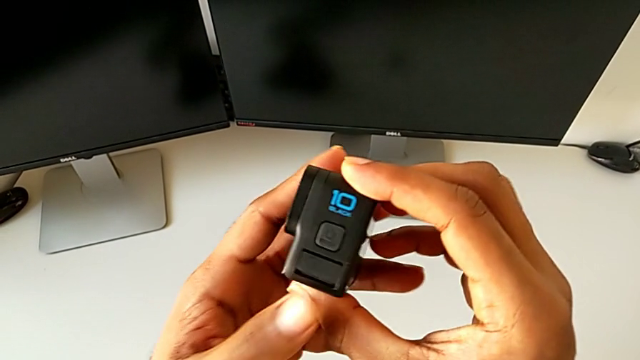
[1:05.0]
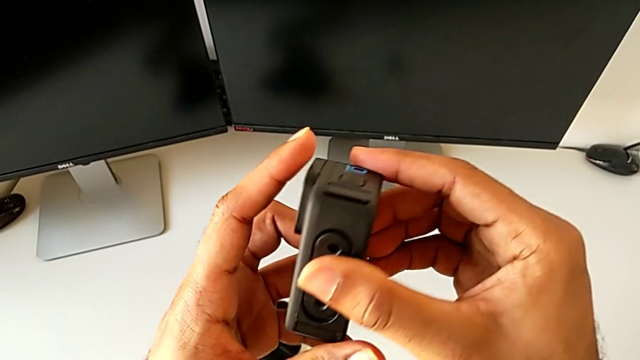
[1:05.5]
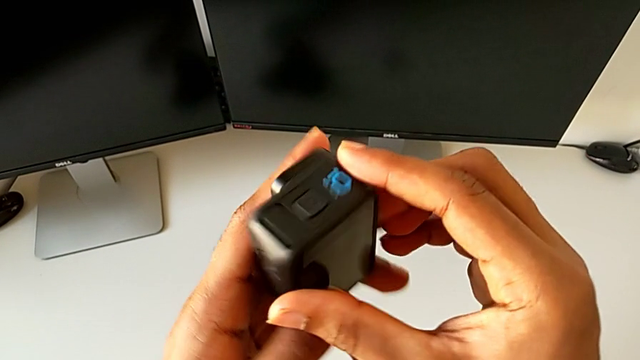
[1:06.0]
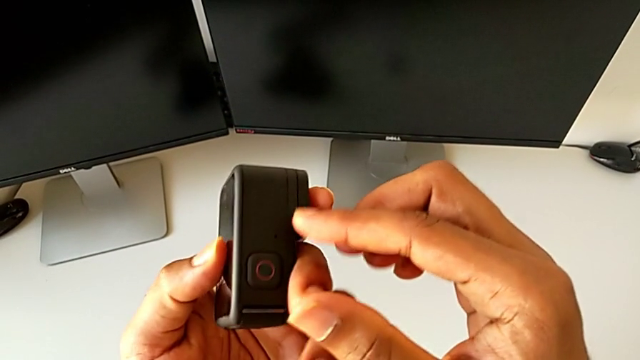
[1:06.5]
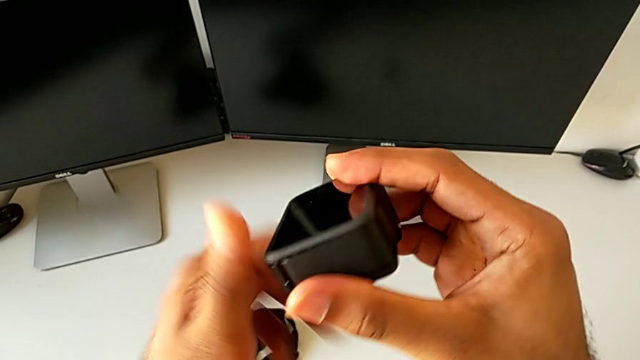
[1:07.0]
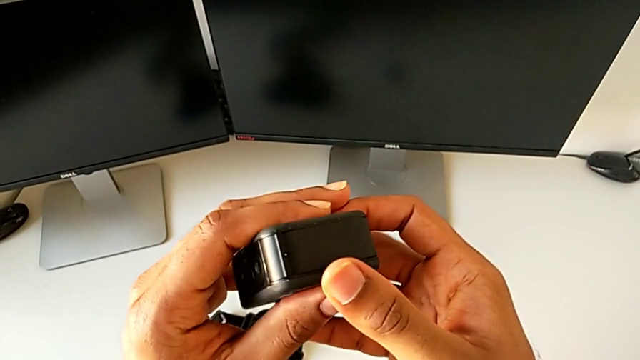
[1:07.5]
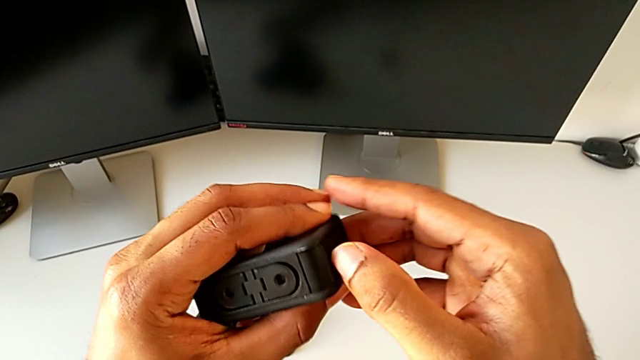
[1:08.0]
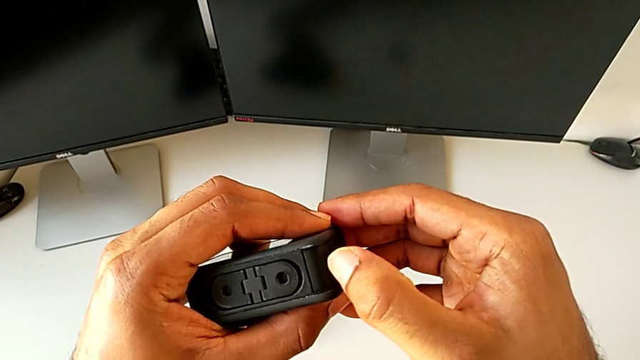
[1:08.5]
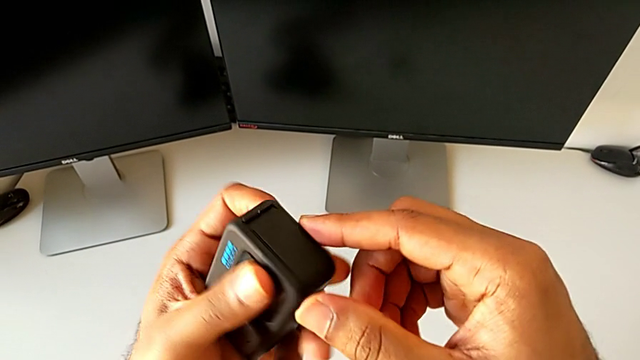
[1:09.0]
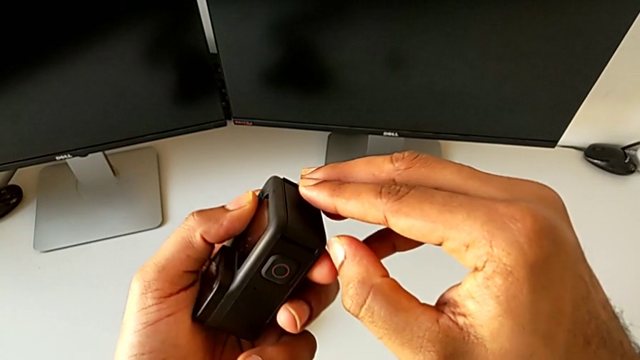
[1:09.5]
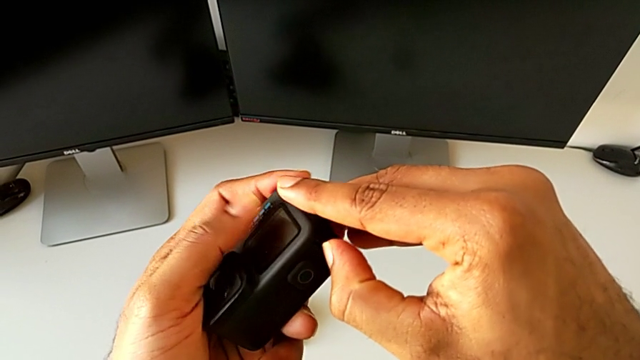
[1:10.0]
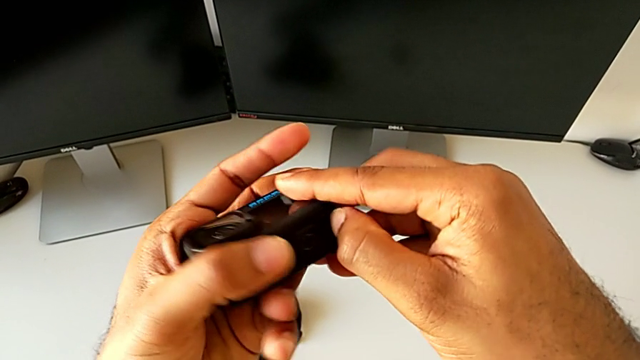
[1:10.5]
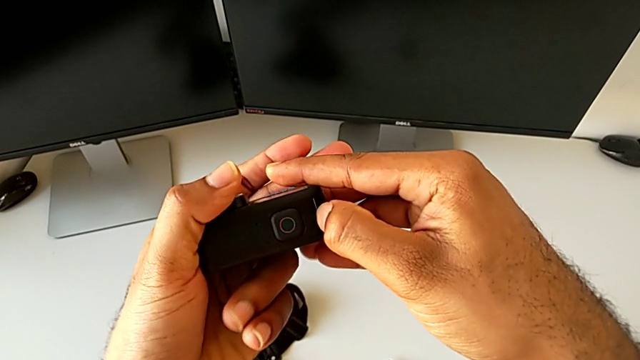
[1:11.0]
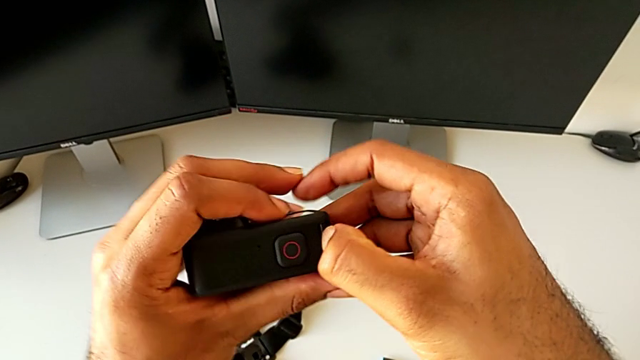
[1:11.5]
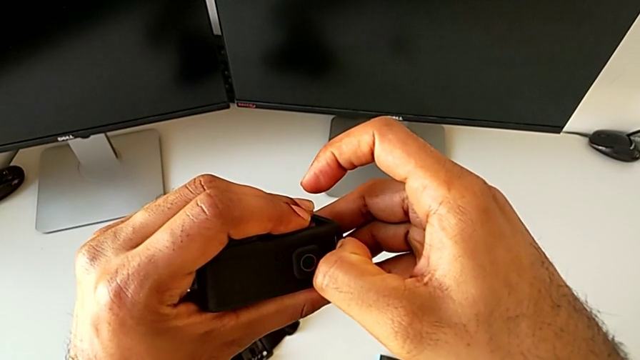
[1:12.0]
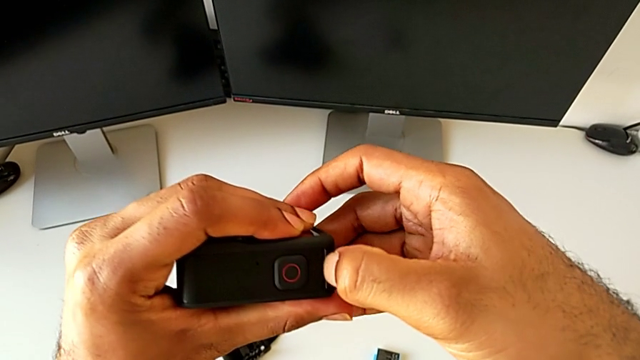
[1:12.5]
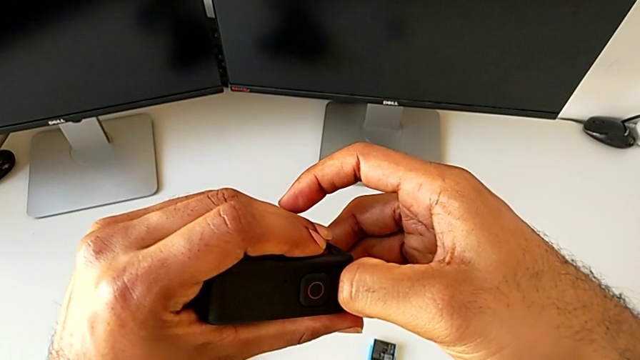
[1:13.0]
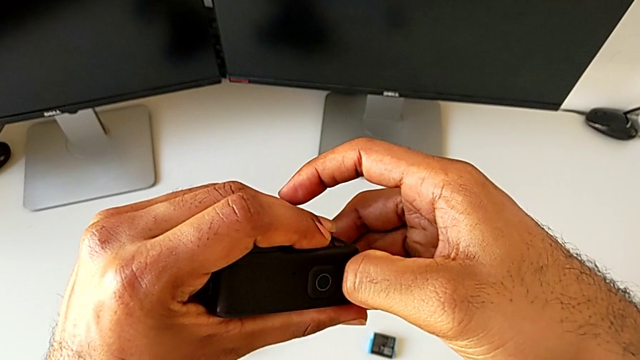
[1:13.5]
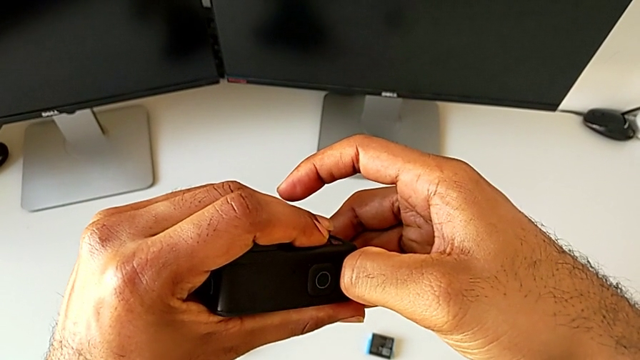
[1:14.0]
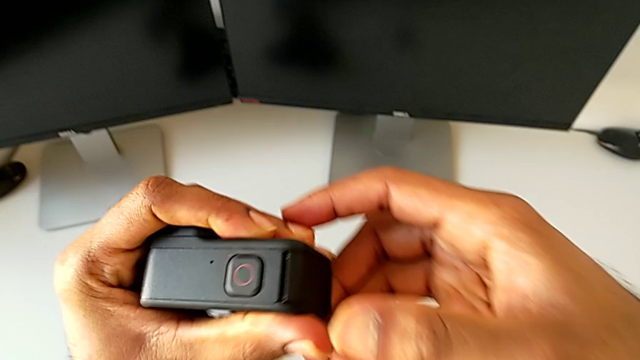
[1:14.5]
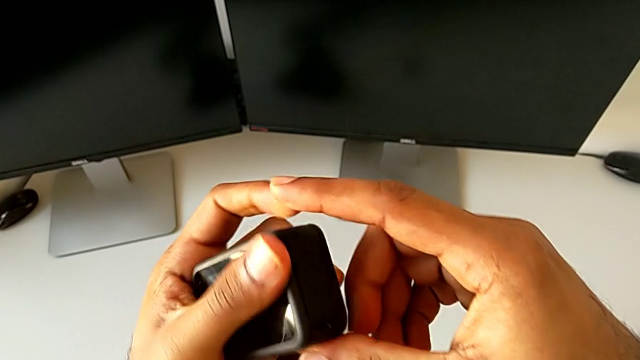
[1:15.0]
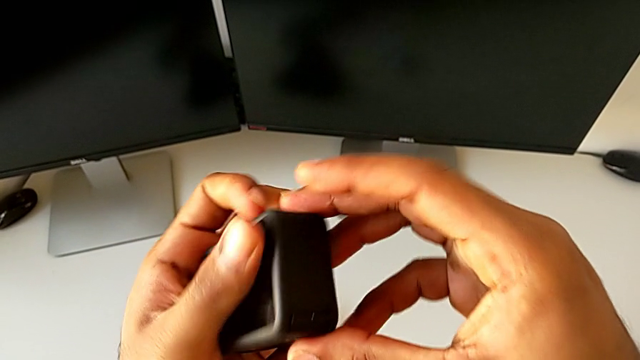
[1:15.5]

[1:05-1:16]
The camera wearer is changing the SD card of the GoPro. They inspect the GoPro and wrongly open the battery door, trying to open the wrong side of the battery door.

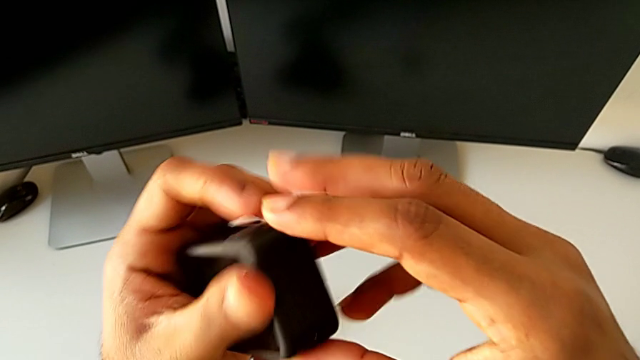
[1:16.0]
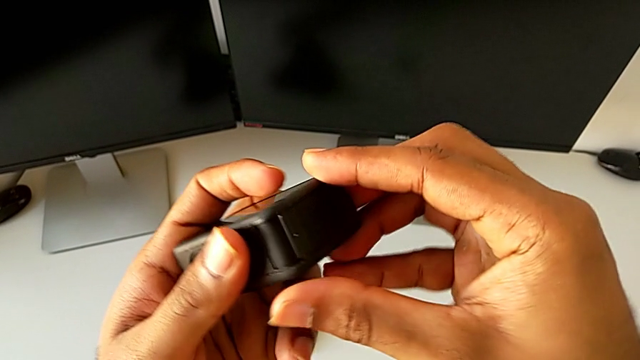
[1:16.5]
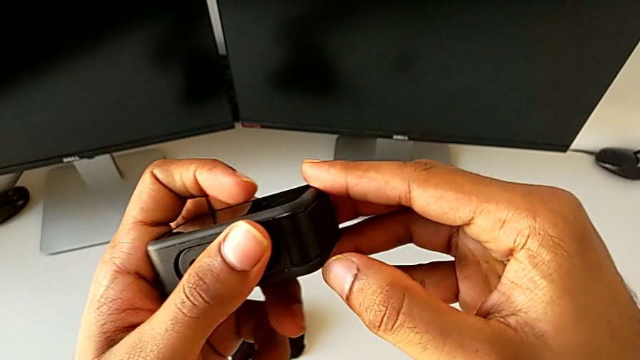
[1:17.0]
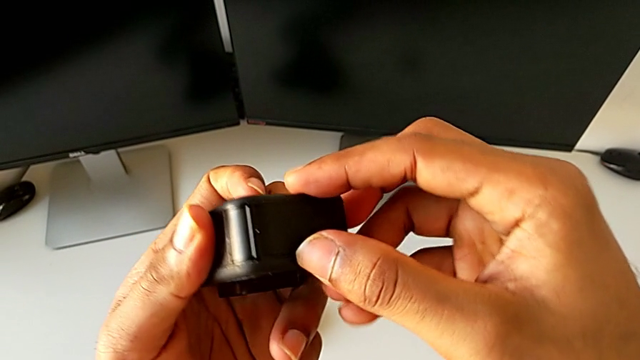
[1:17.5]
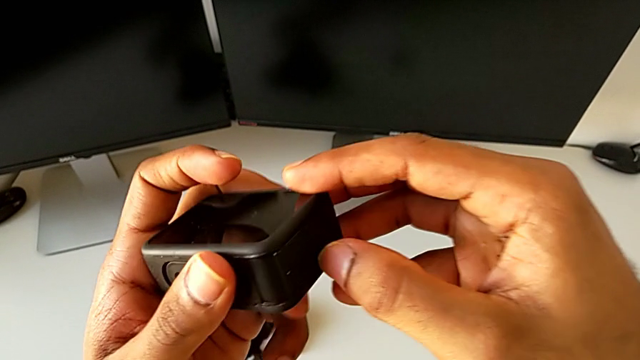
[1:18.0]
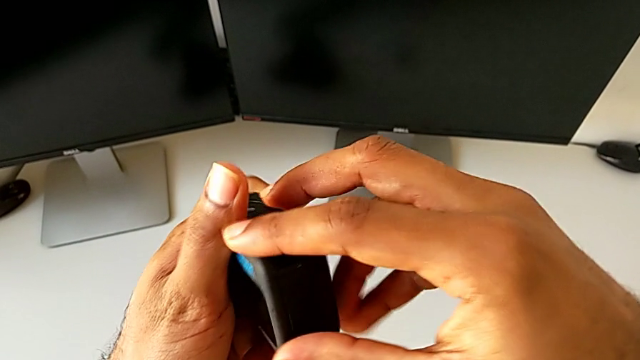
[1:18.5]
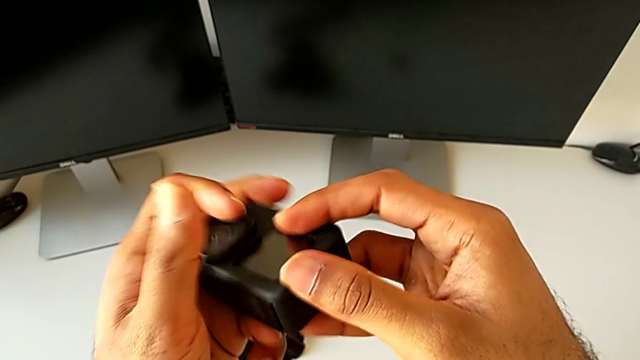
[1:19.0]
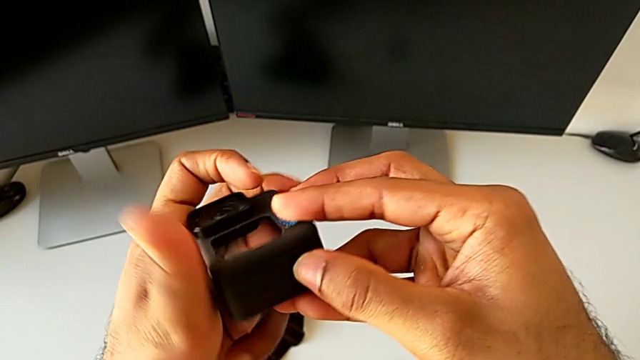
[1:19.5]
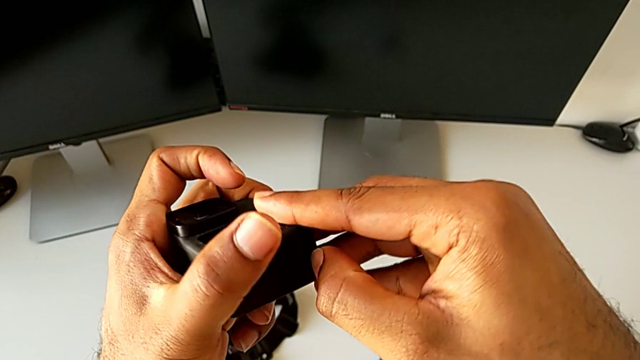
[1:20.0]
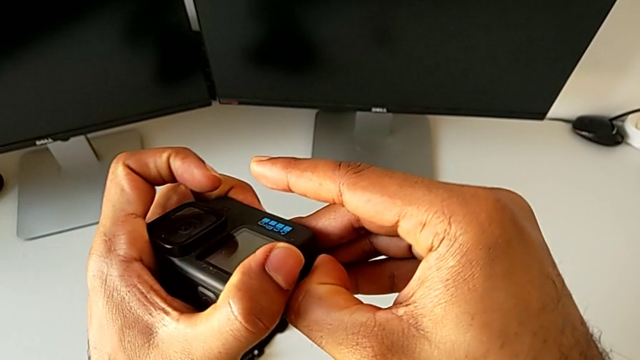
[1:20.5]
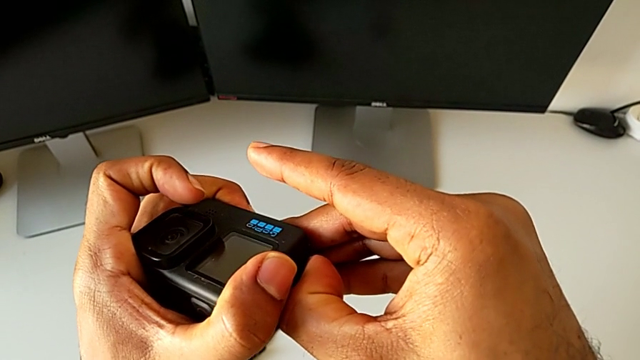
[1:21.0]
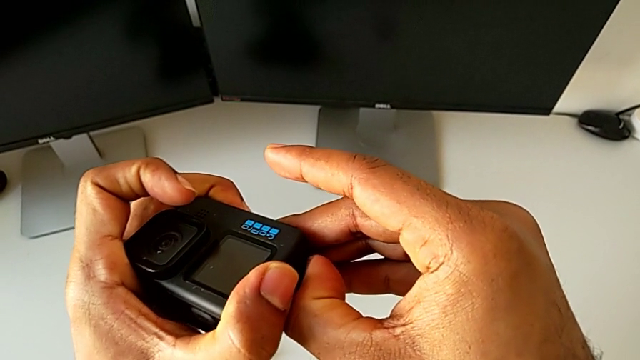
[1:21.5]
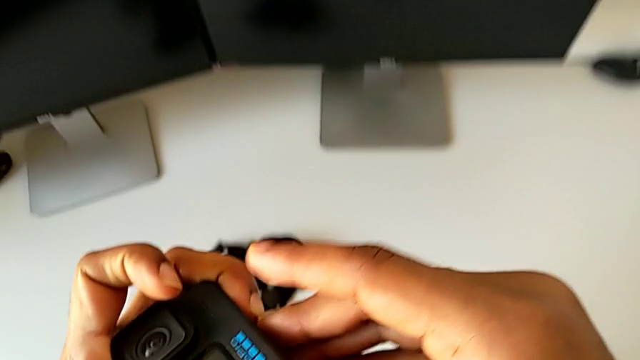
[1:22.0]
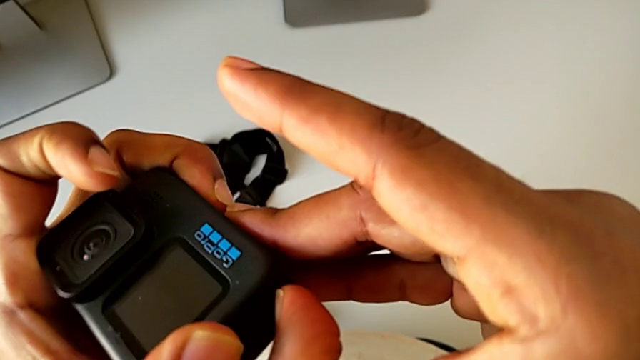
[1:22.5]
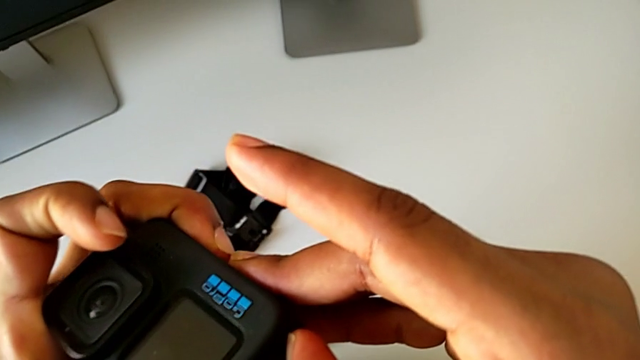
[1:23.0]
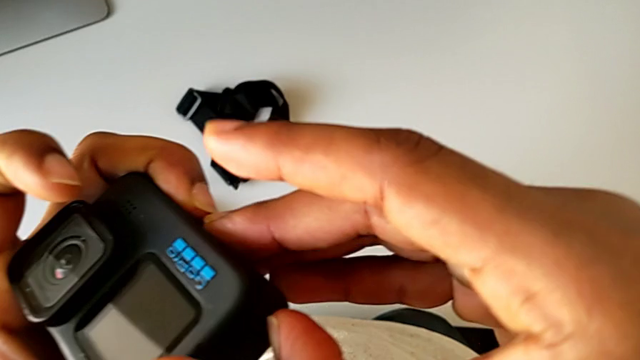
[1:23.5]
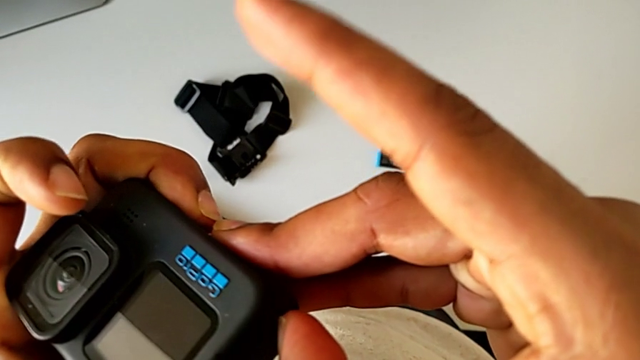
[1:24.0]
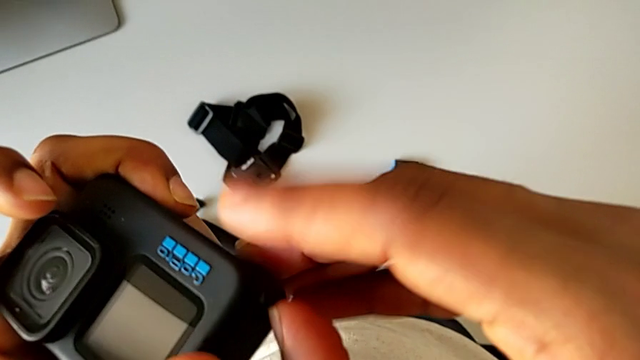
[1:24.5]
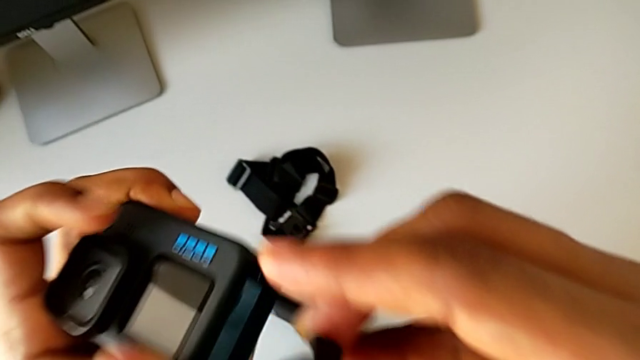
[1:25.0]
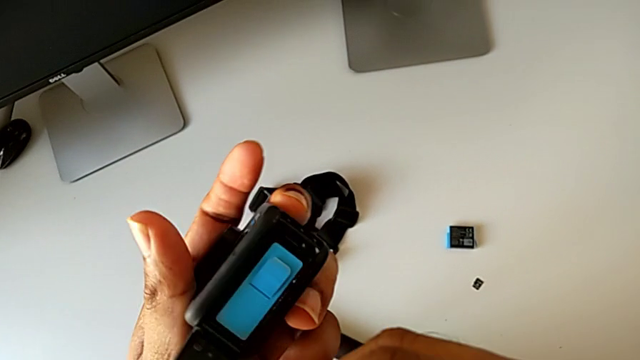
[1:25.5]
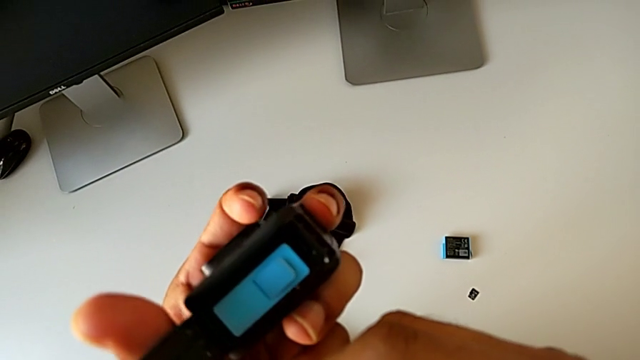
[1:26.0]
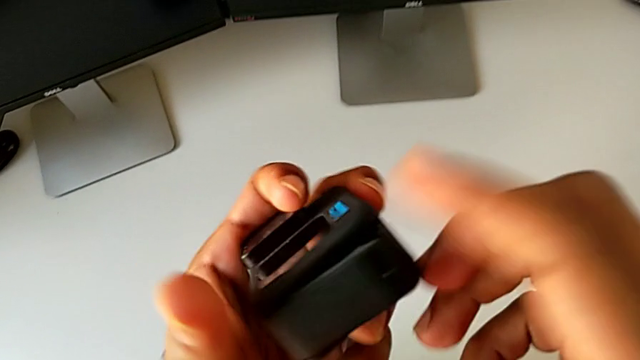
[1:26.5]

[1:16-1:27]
The camera wearer is changing the SD card of the GoPro. They rotate the GoPro and open the battery door.
